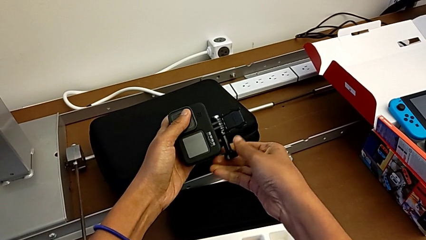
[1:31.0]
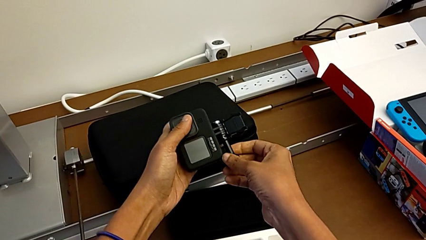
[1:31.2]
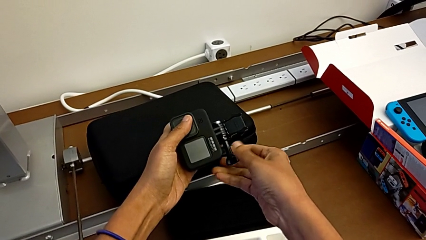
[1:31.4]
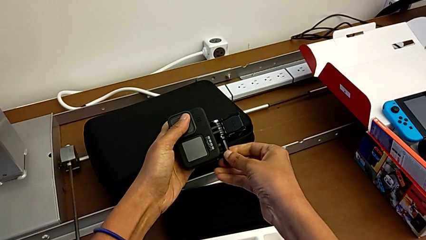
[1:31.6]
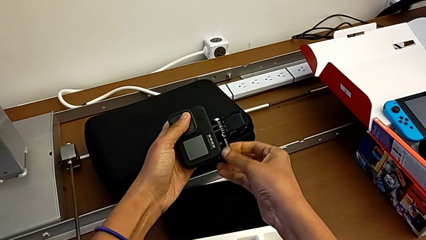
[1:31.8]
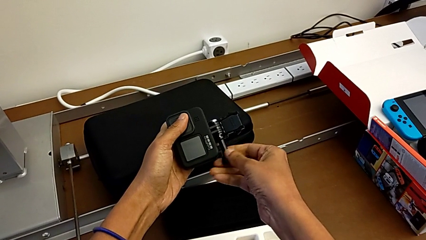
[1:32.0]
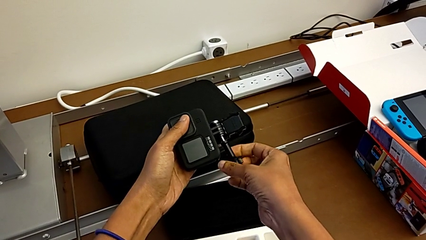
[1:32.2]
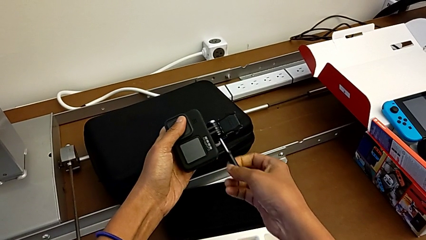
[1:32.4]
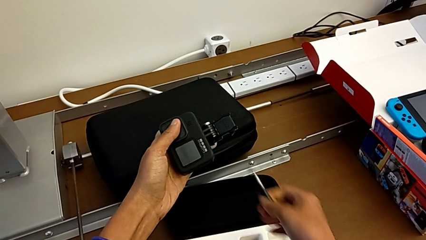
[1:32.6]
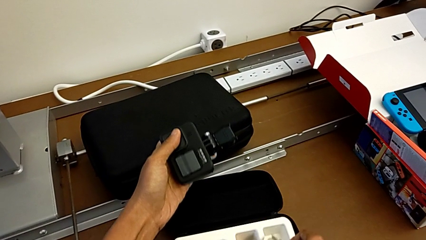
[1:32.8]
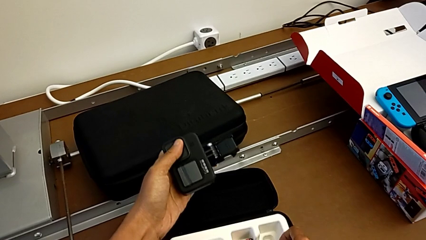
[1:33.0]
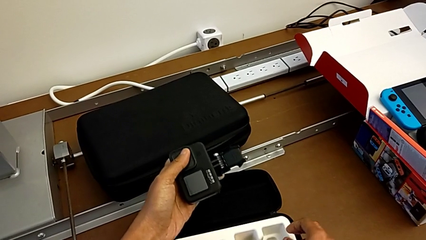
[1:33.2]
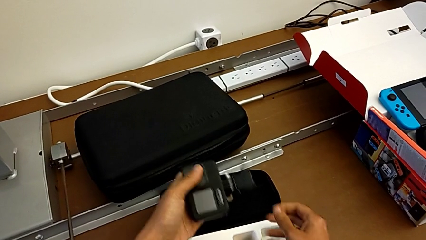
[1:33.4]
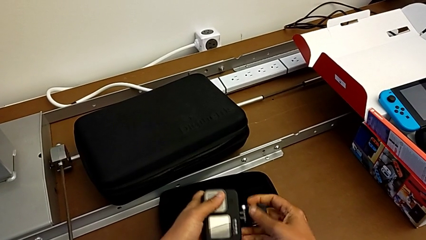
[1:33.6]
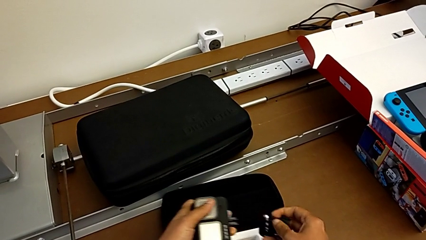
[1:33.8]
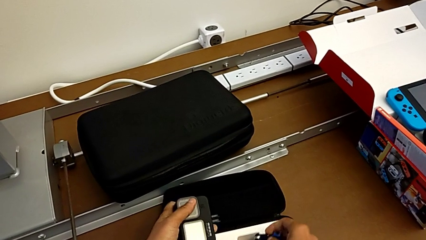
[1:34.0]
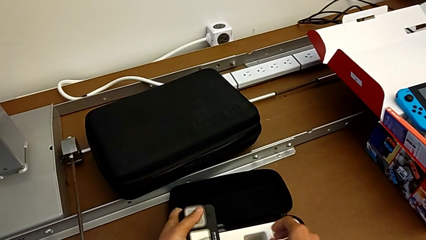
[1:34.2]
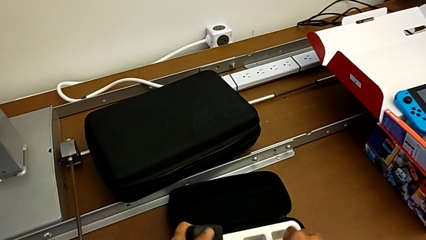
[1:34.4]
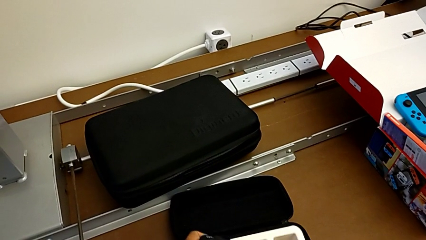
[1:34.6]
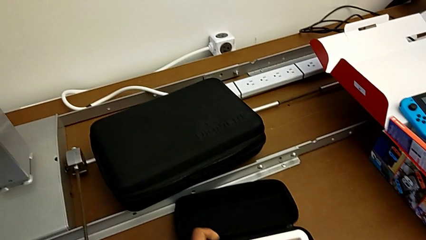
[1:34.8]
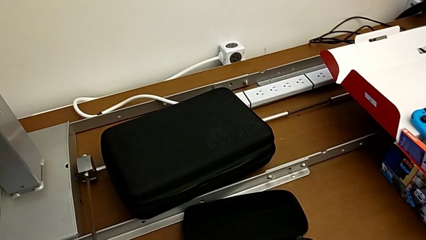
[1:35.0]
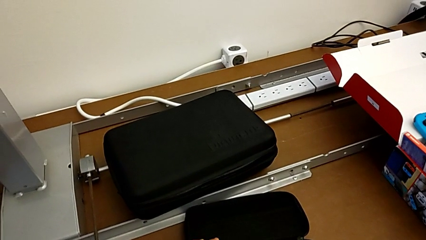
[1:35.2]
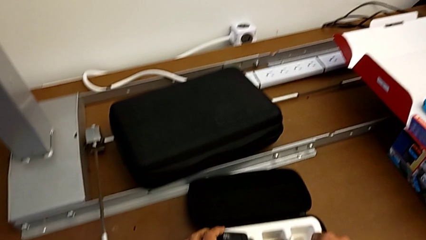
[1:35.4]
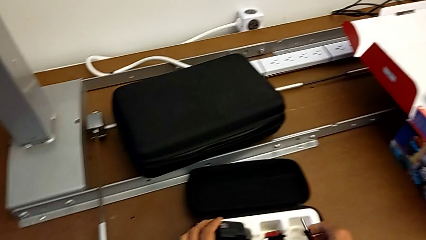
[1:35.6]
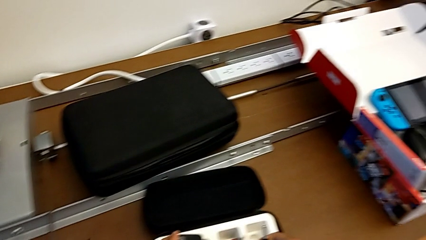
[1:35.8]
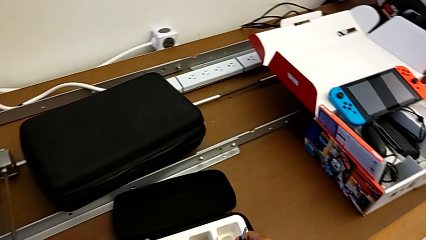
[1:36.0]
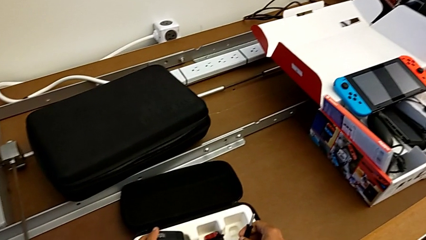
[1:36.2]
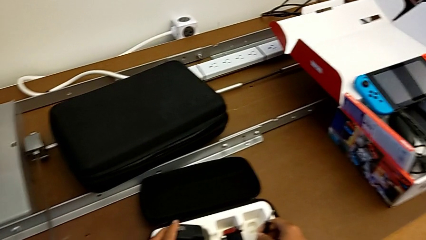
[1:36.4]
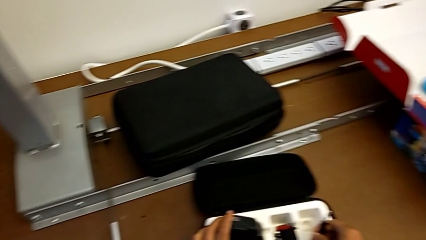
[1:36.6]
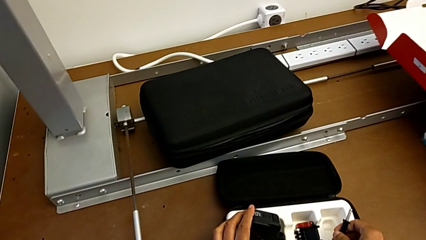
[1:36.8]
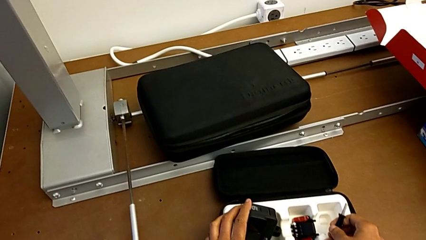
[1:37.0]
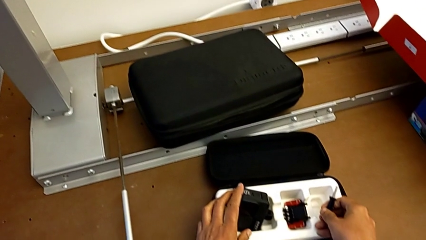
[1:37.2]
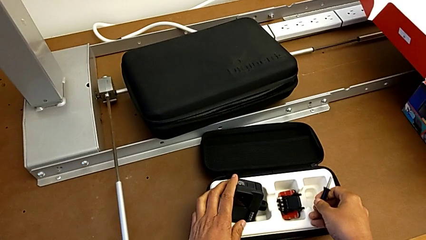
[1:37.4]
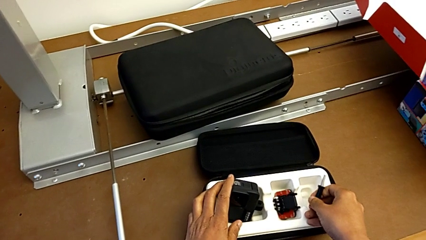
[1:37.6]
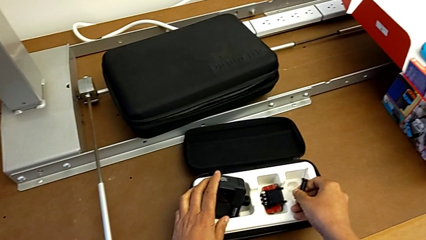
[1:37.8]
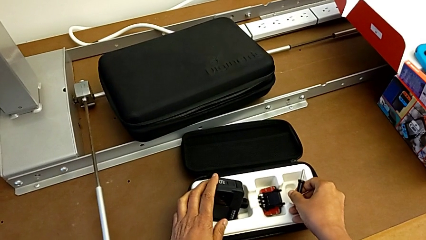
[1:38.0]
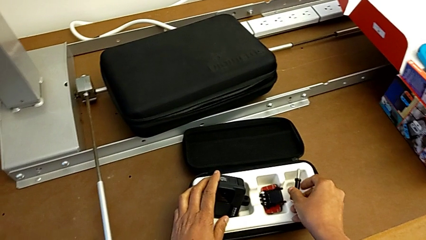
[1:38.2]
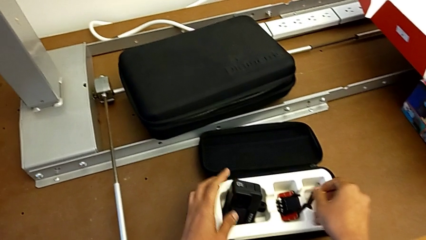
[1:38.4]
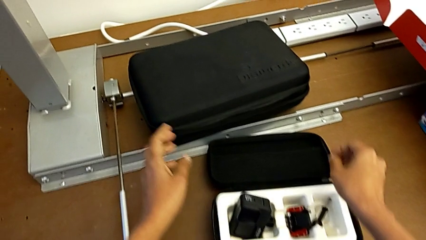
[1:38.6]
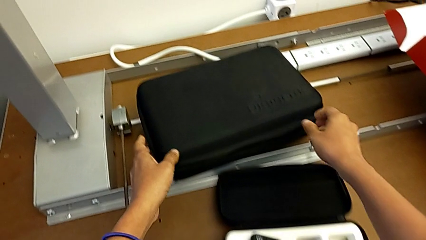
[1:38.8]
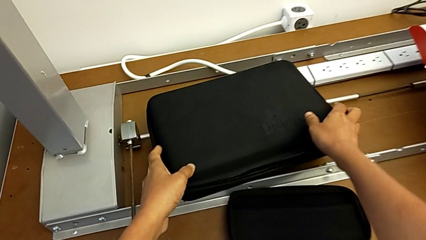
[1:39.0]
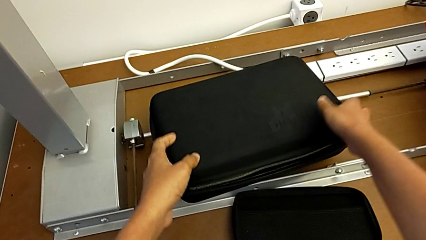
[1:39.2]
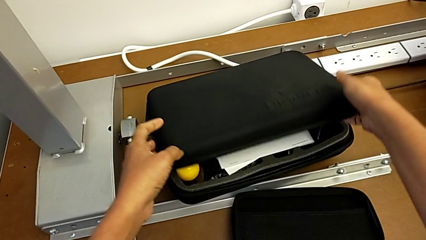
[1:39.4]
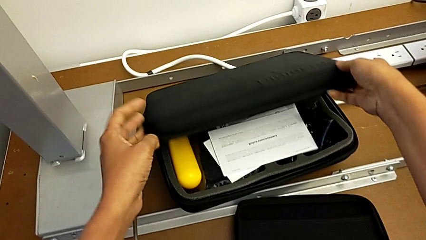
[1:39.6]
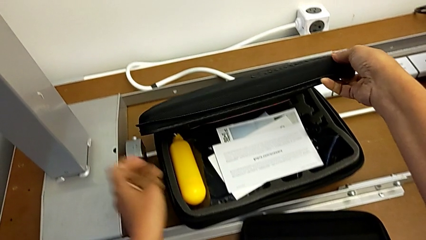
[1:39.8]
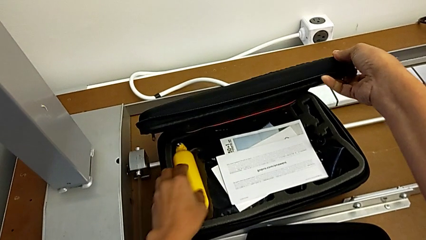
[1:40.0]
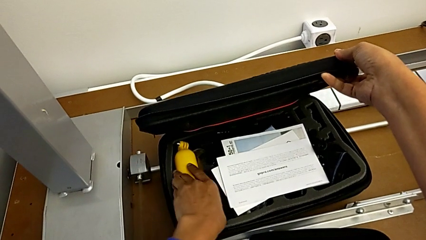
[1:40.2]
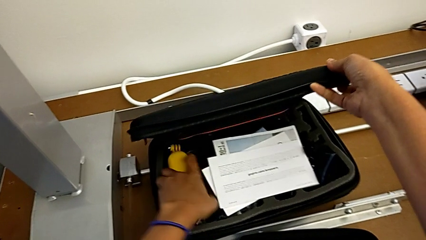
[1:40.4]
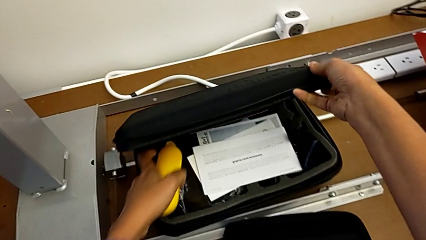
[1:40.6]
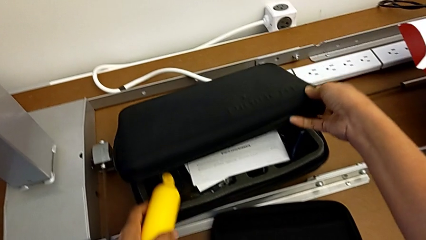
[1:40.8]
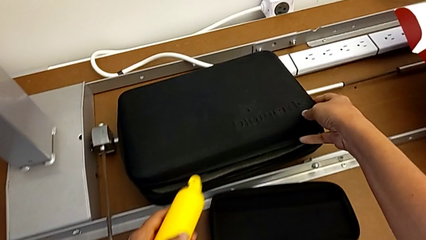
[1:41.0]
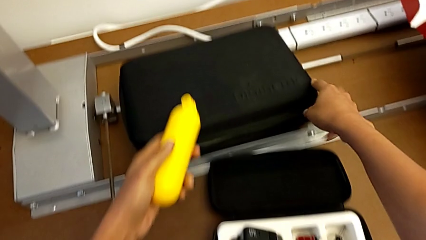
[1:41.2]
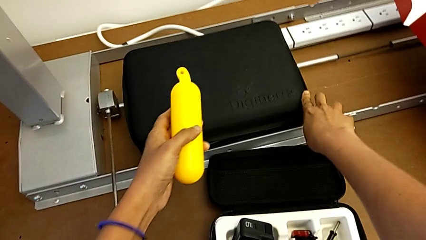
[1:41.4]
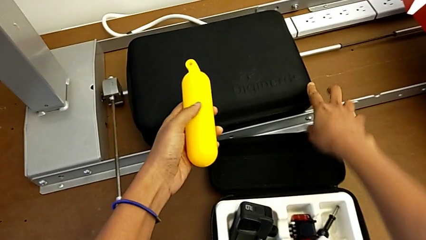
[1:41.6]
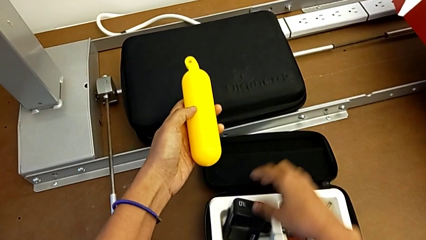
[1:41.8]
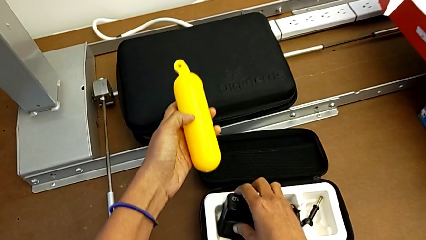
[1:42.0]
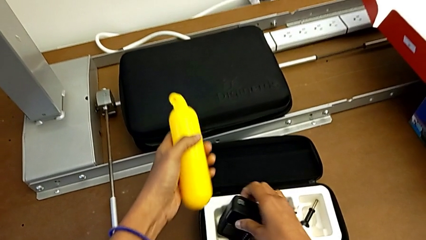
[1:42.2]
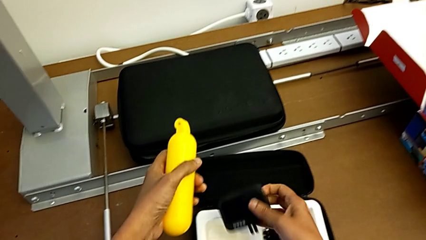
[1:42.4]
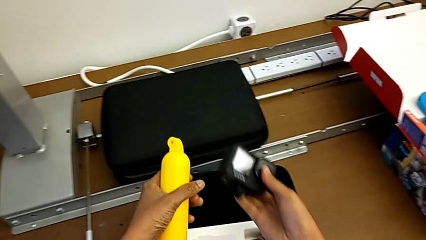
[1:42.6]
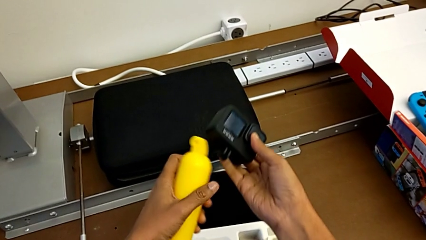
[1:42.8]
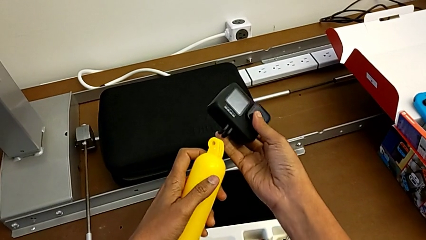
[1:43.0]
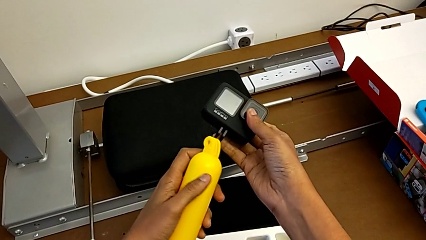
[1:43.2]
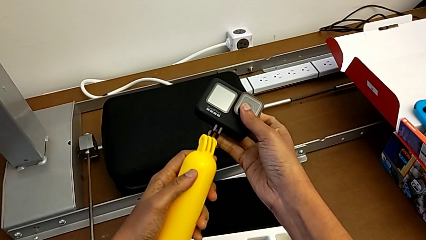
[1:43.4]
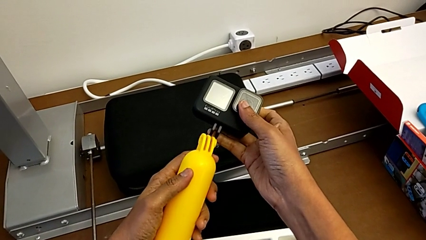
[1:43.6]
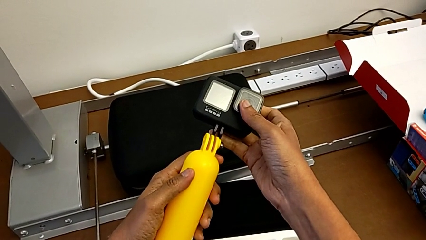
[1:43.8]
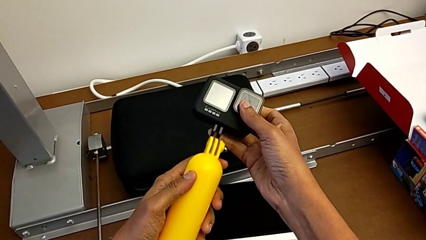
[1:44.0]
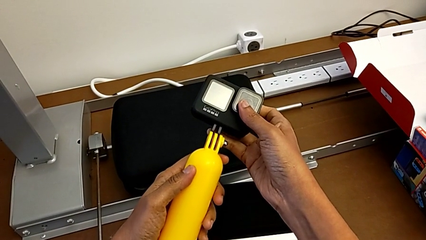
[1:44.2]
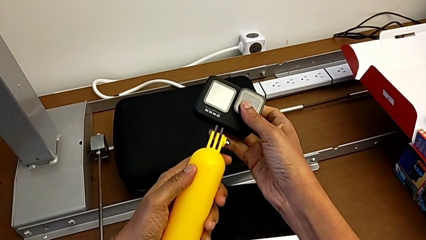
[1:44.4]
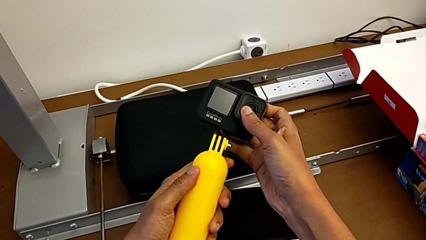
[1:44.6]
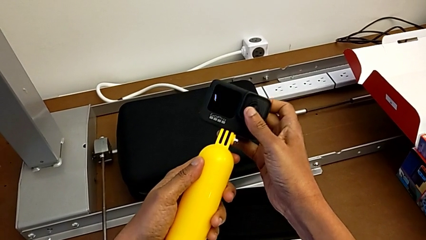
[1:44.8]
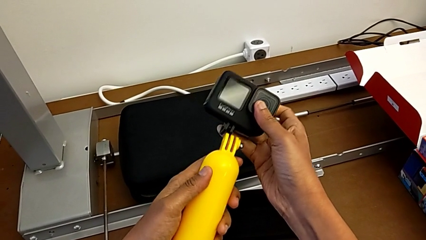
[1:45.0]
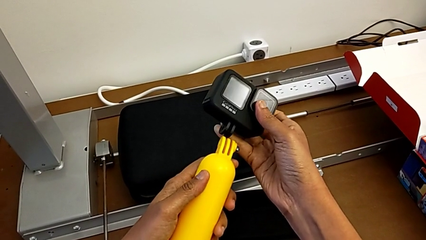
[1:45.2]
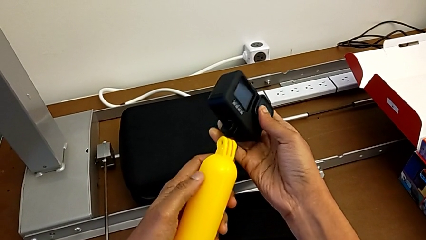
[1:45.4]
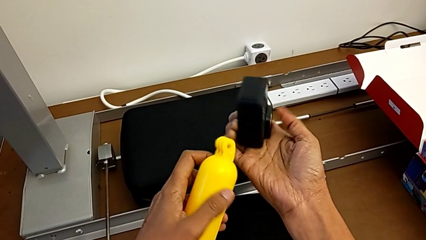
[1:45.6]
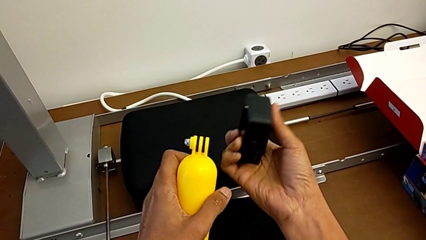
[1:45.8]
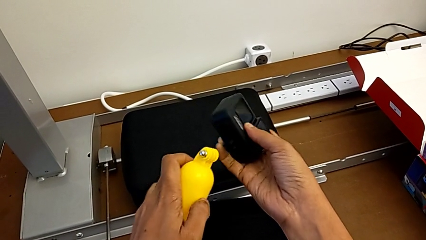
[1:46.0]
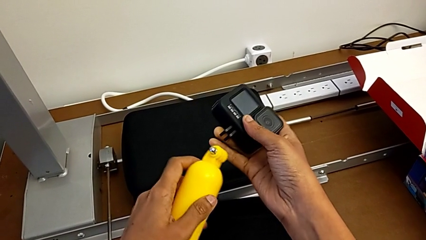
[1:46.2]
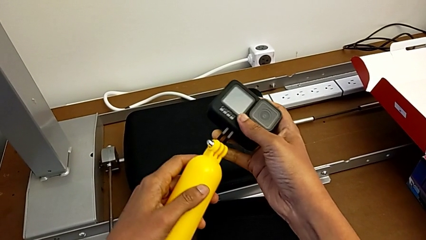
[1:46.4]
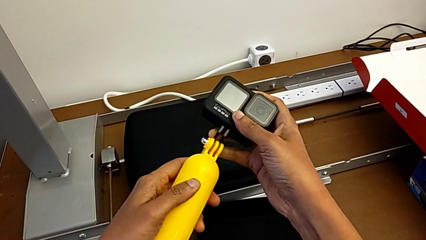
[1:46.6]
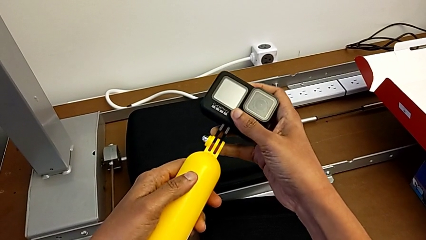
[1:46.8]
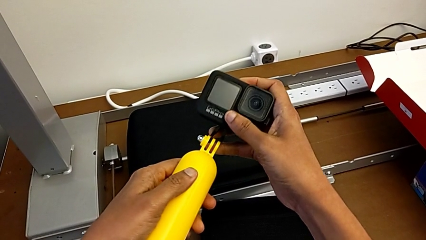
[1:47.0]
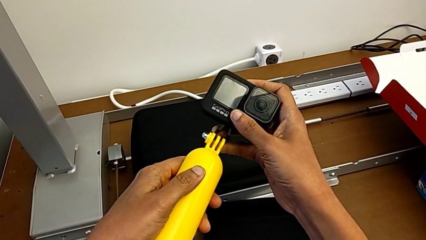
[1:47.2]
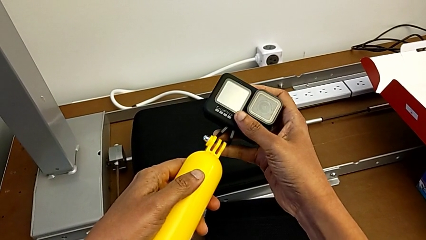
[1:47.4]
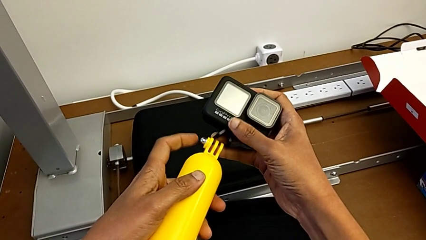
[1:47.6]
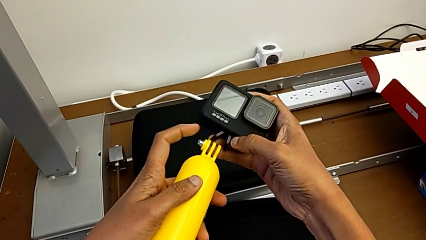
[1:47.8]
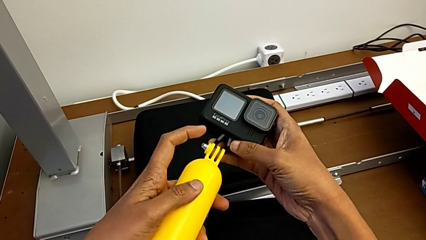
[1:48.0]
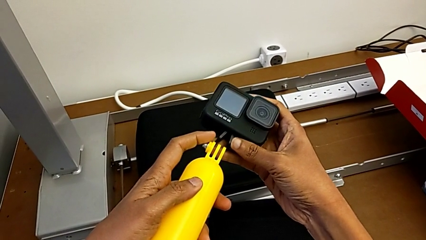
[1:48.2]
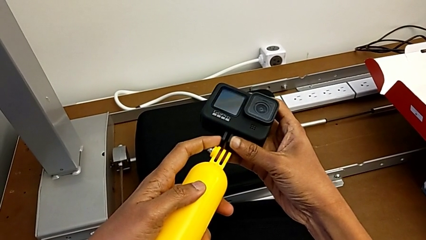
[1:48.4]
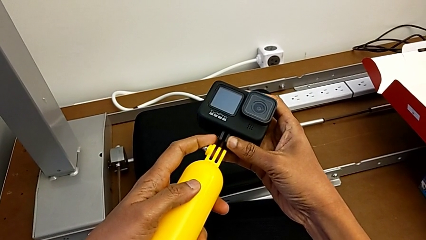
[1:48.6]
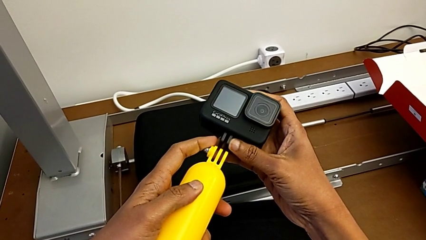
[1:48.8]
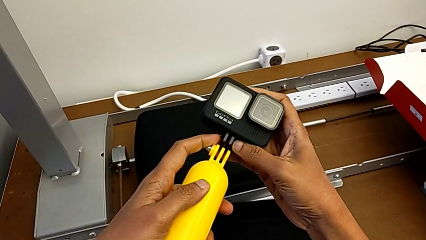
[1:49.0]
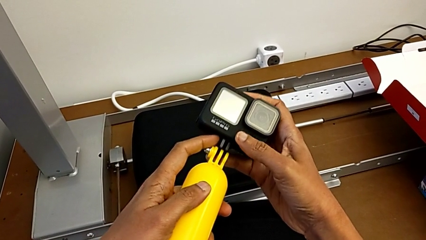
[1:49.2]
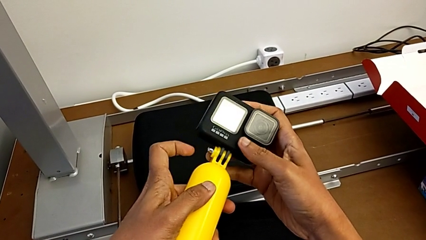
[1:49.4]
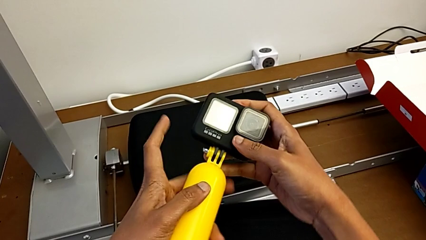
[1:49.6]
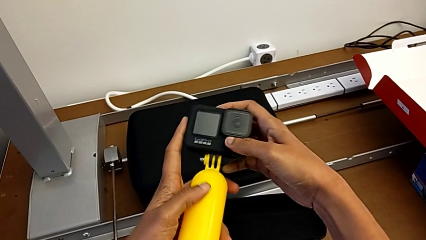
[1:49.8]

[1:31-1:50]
The camera wearer is changing the GoPro to a handheld grip. They drop the handheld grip, withdraw the mounting peg, open the box, grab the handheld grip and place it.
